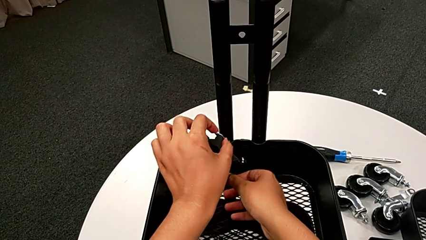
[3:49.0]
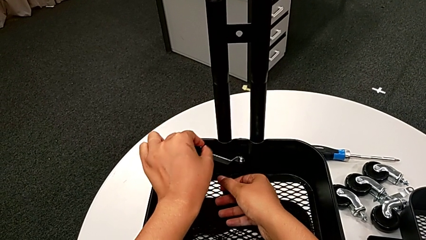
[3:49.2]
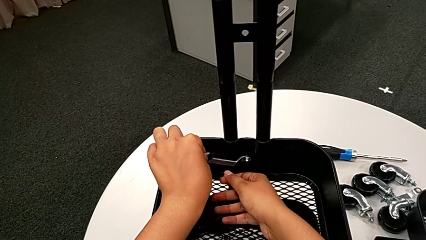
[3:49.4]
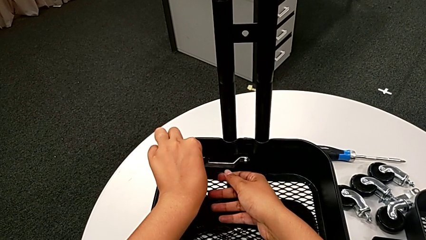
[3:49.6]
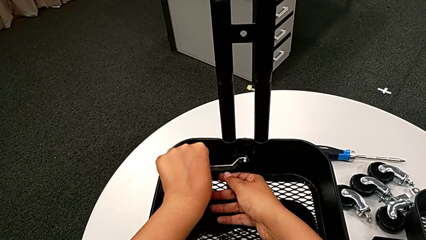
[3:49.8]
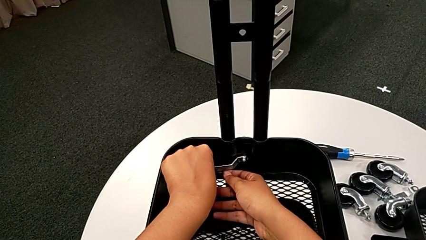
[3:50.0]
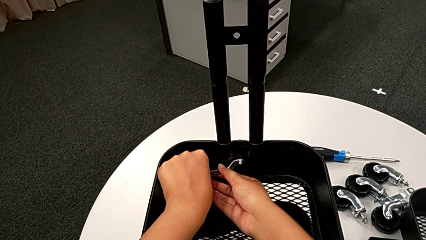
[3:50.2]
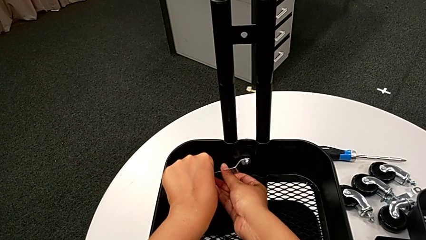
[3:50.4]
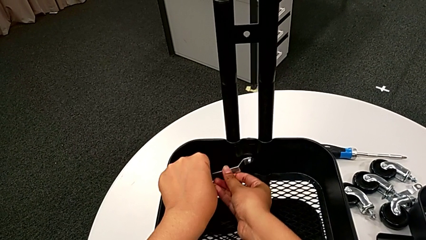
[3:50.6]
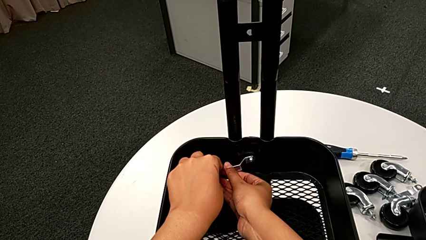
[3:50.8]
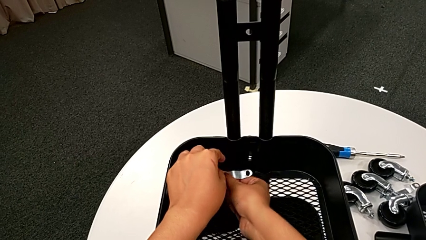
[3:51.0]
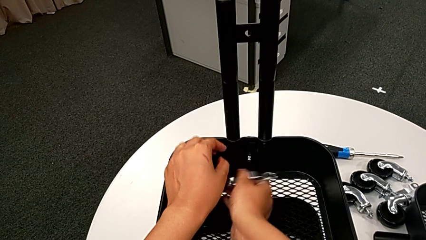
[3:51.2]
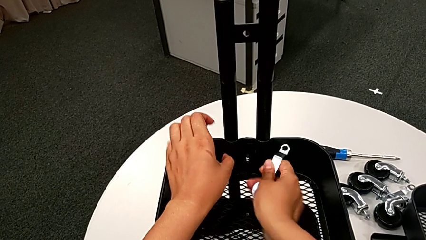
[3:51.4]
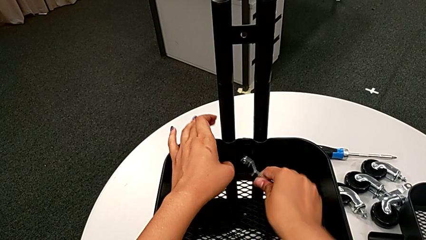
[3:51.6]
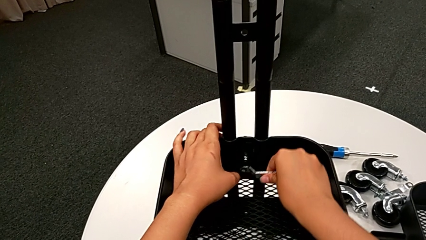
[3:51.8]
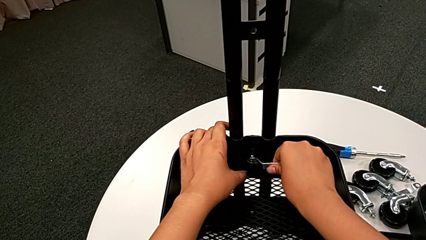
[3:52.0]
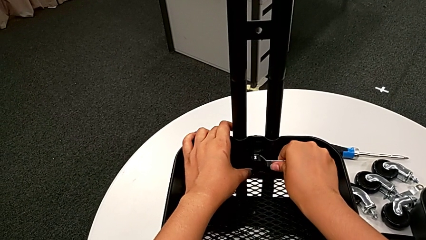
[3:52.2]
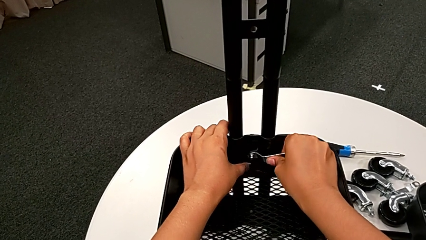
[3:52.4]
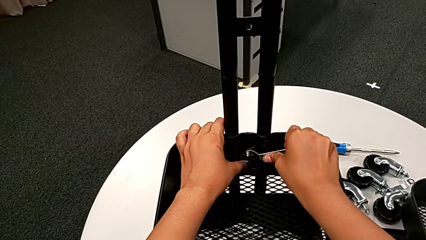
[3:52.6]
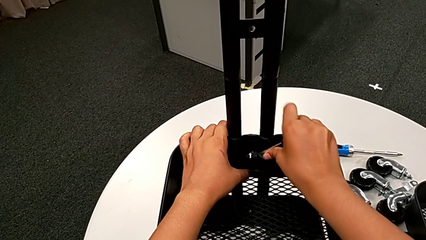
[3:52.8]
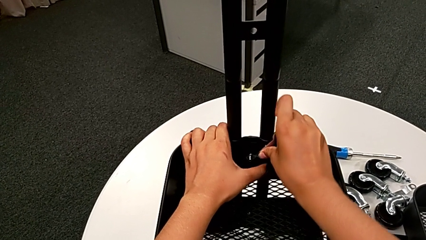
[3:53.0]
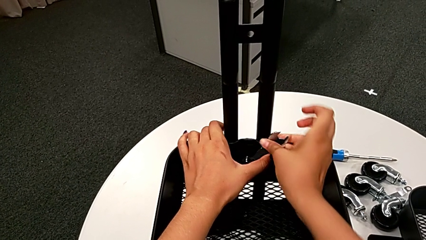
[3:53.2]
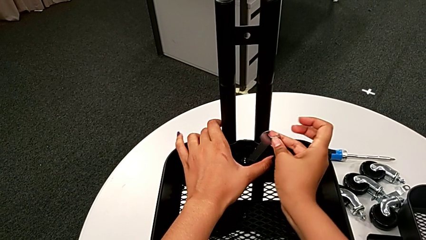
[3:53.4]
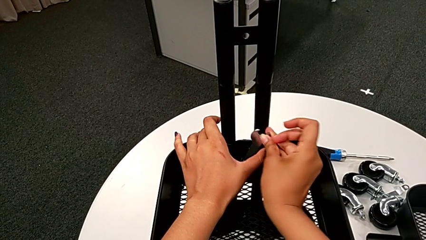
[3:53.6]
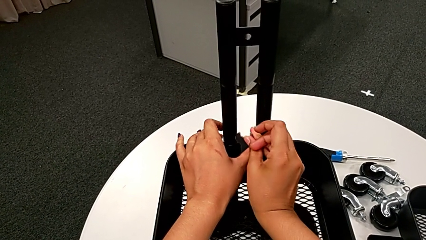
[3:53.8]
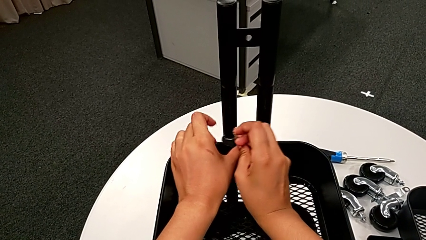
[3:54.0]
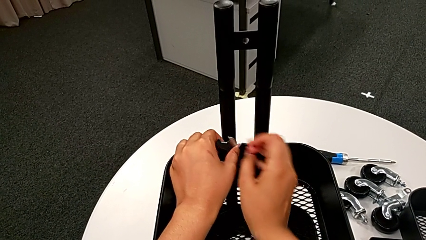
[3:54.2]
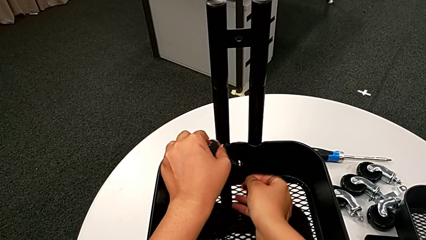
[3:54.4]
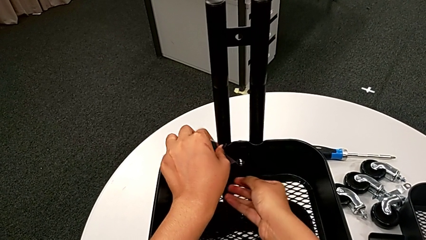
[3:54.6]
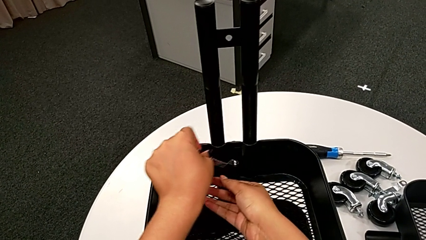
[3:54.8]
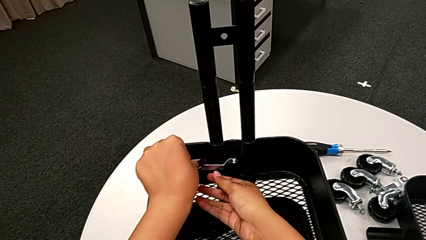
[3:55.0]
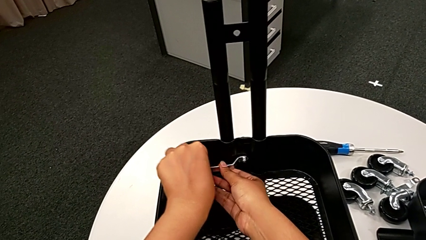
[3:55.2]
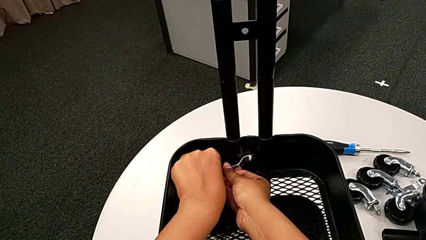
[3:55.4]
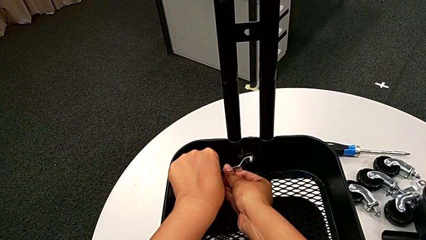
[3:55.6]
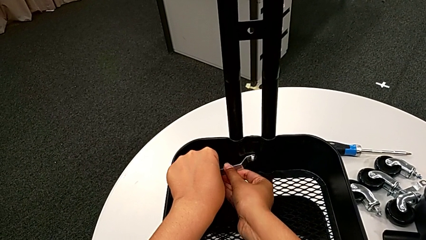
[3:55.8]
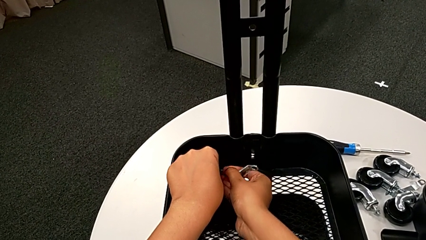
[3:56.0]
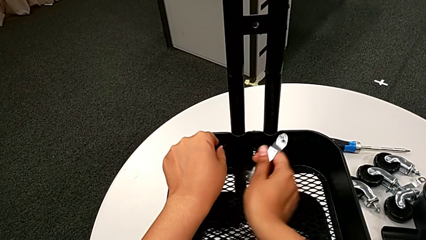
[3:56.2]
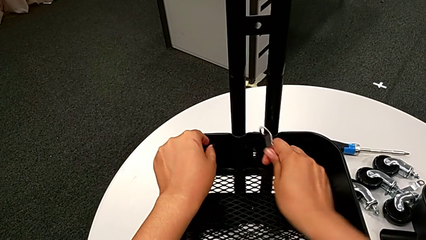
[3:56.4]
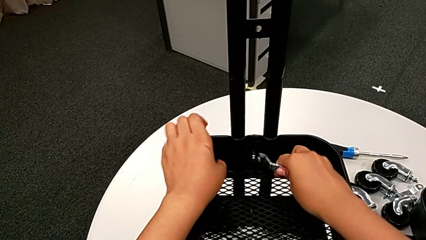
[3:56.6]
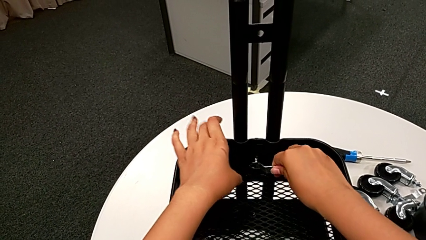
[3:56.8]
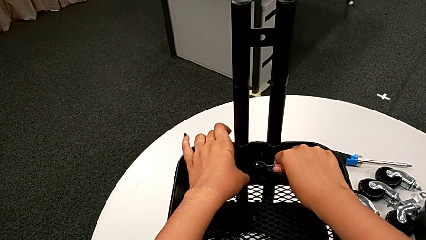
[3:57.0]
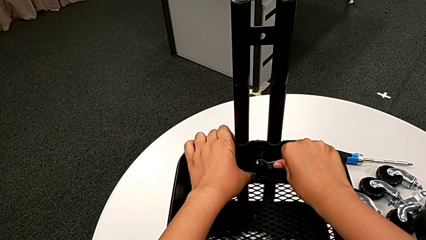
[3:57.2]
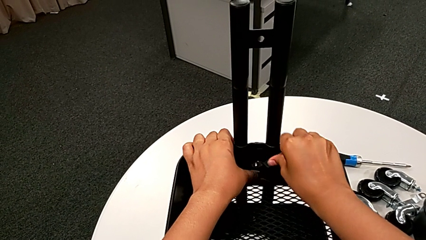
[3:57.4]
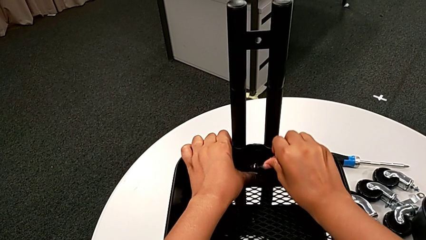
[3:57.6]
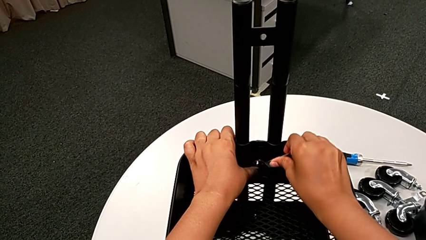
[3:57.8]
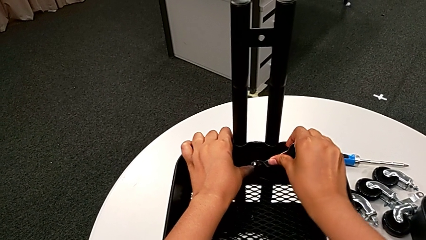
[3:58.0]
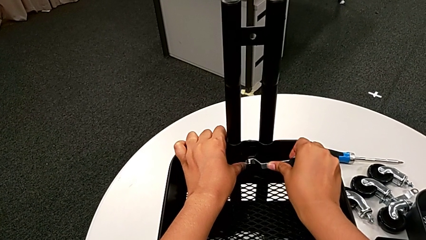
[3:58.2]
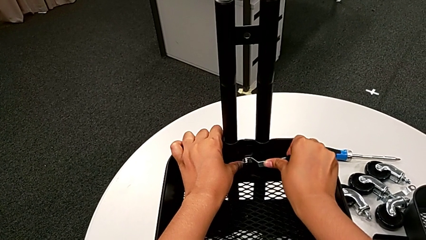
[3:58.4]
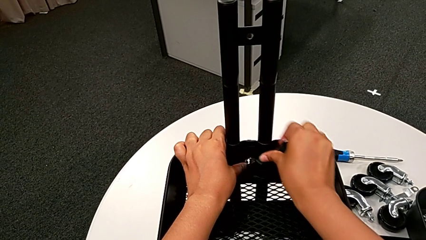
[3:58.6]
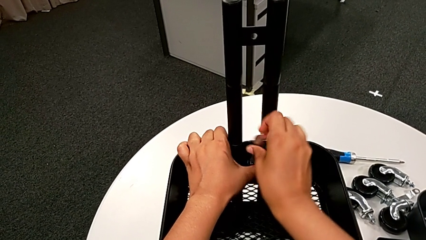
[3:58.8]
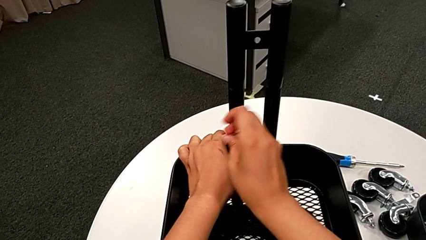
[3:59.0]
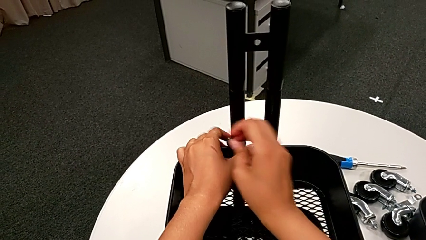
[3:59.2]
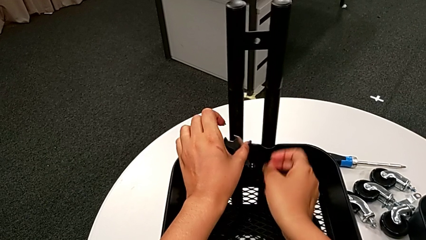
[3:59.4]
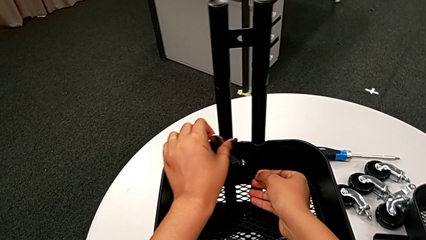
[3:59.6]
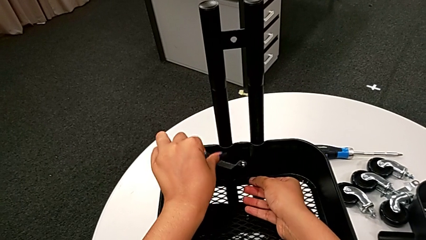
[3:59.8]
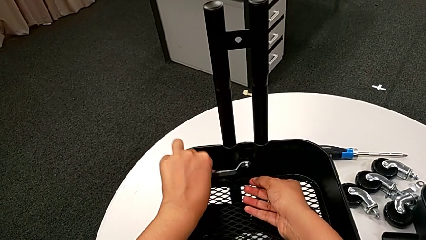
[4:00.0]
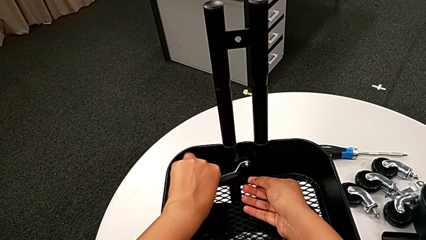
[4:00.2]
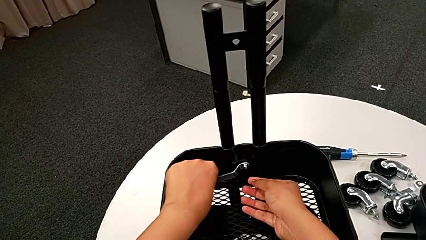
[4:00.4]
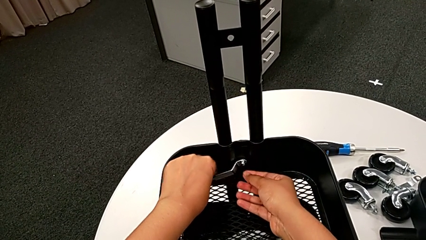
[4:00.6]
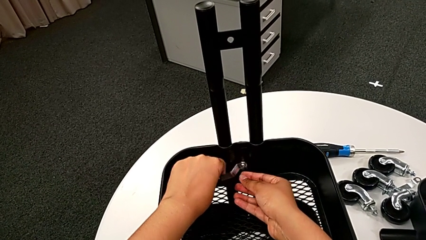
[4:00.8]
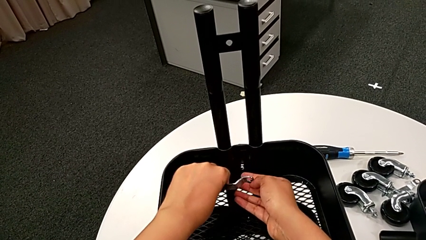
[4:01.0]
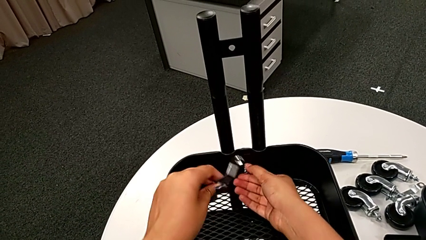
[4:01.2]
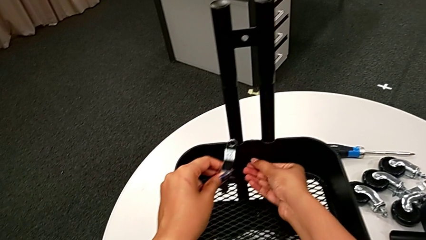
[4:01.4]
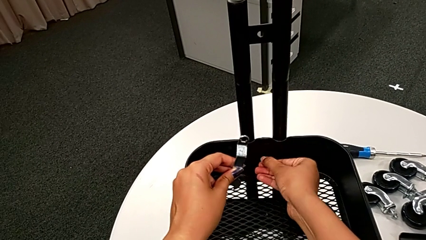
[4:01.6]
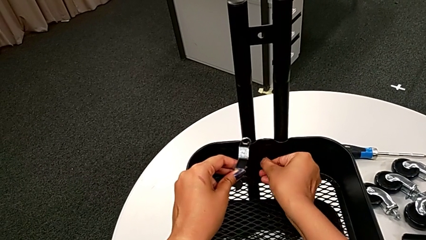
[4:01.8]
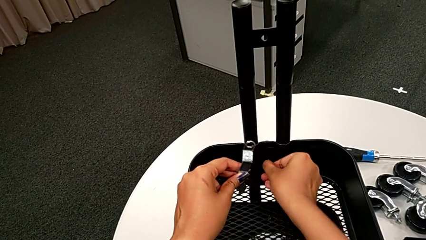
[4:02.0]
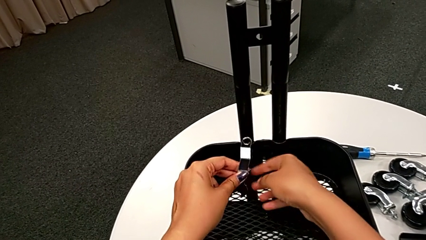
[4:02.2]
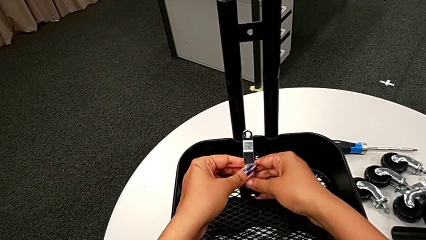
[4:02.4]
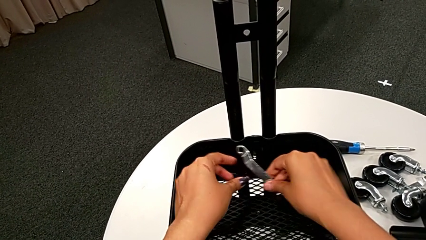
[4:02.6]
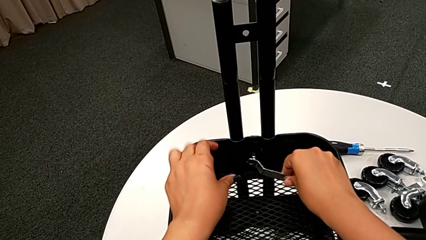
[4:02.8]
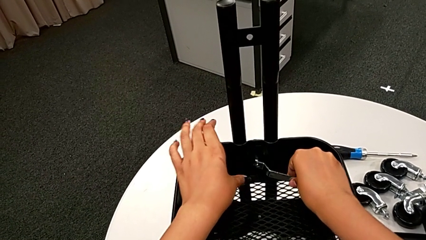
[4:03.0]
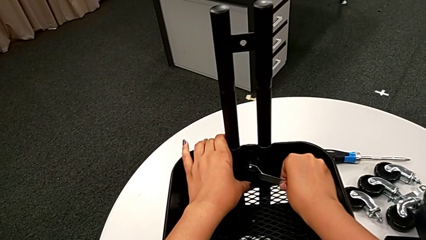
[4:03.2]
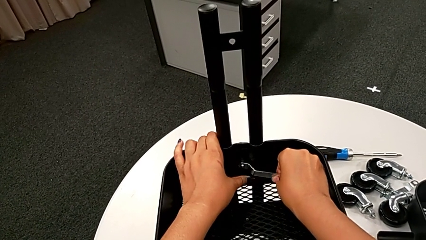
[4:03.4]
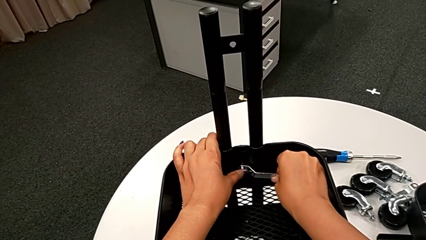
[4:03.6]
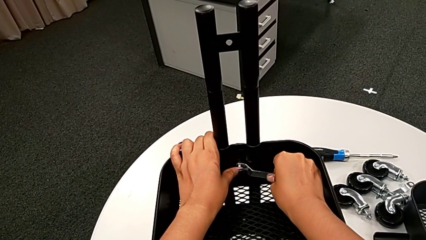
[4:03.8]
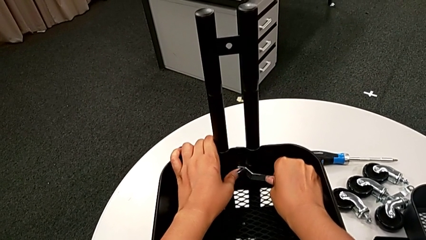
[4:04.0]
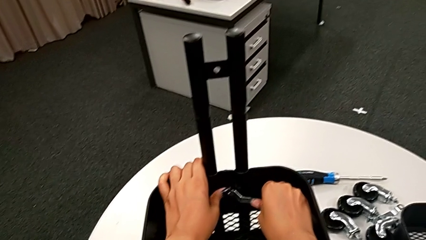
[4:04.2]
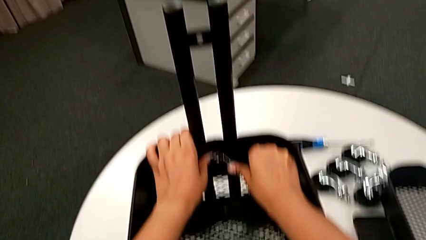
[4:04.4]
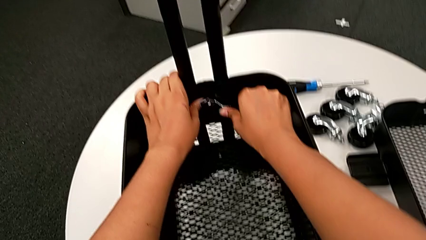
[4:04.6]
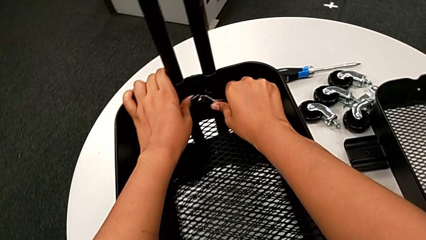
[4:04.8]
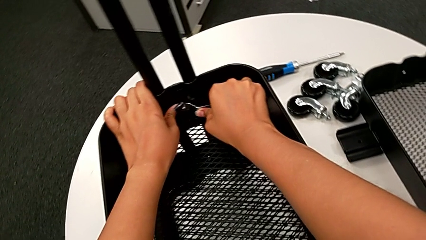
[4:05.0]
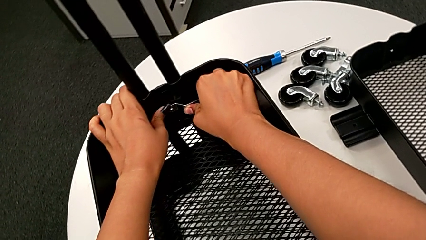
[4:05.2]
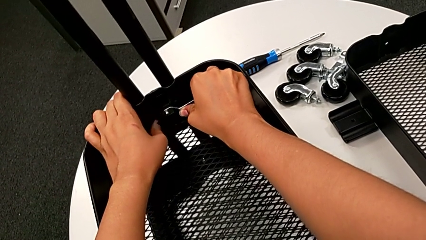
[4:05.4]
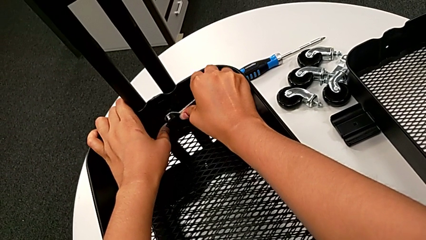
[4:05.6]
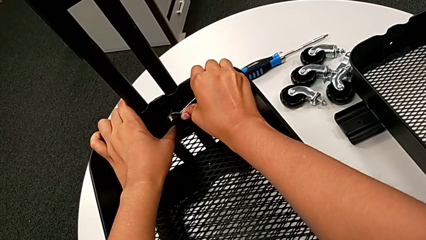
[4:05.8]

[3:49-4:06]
The camera wearer is unscrewing the bolt from the middle grid tray. They keep unscrewing the third hexagon cap nut, unscrew it twice, hold it and insert the second hexagonal wrench.
